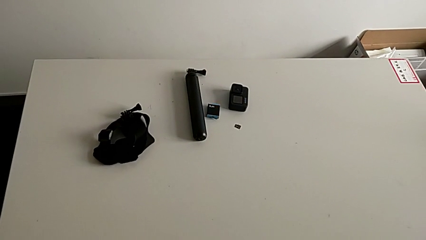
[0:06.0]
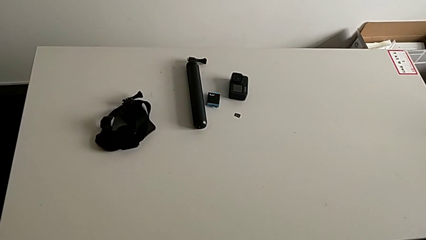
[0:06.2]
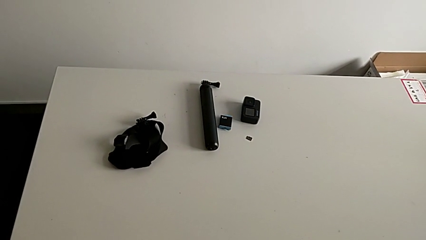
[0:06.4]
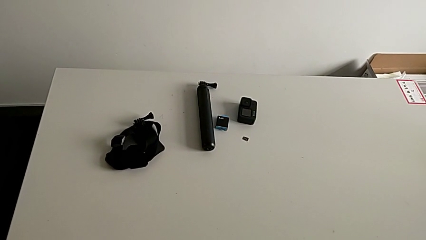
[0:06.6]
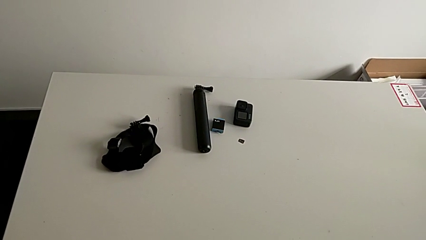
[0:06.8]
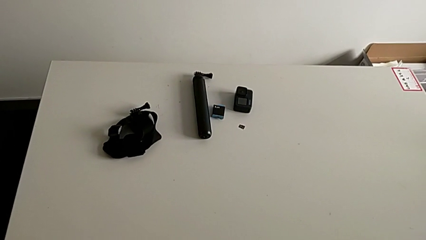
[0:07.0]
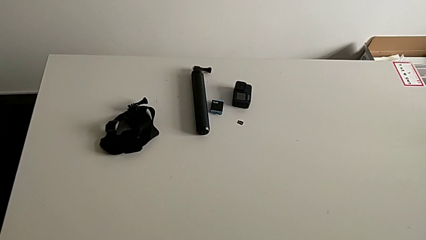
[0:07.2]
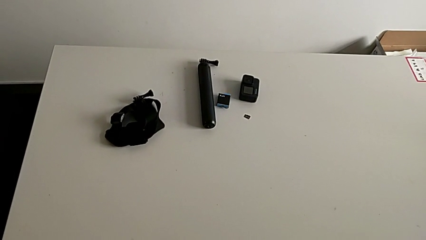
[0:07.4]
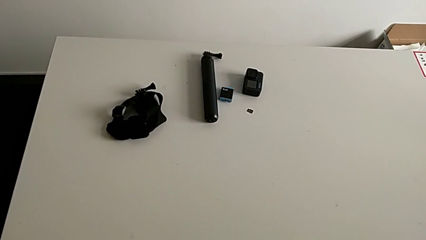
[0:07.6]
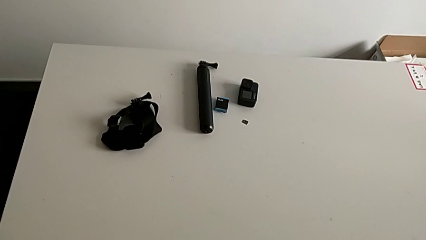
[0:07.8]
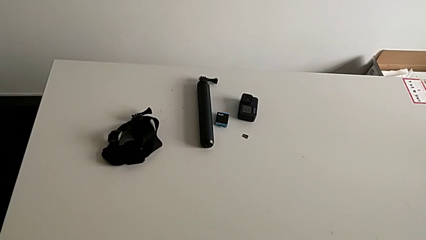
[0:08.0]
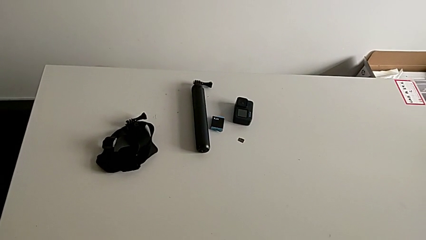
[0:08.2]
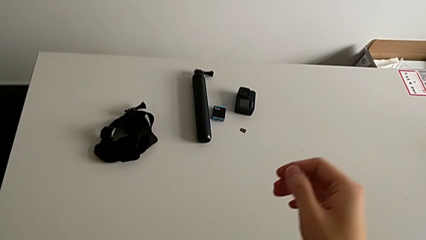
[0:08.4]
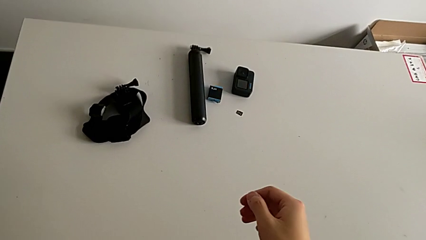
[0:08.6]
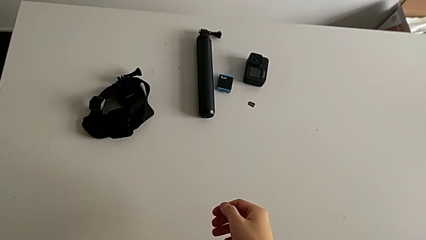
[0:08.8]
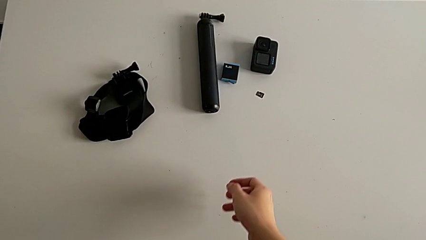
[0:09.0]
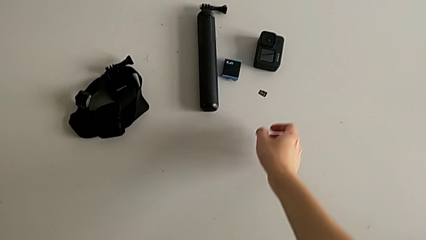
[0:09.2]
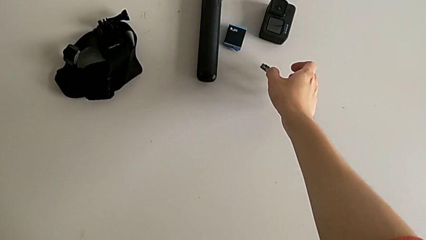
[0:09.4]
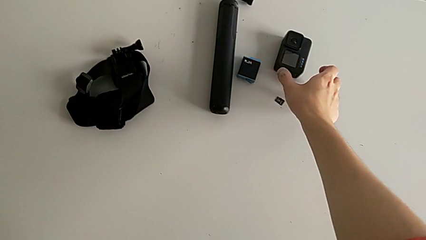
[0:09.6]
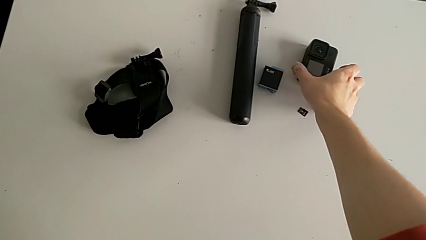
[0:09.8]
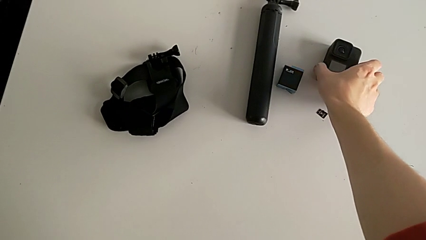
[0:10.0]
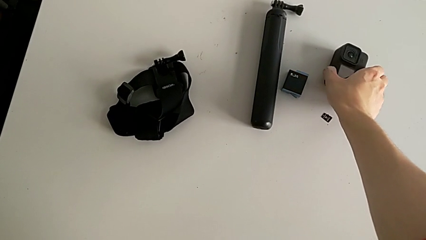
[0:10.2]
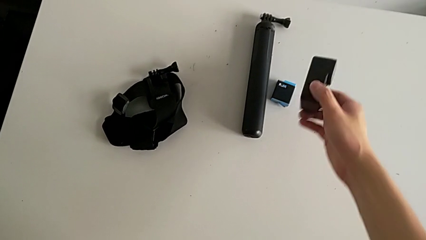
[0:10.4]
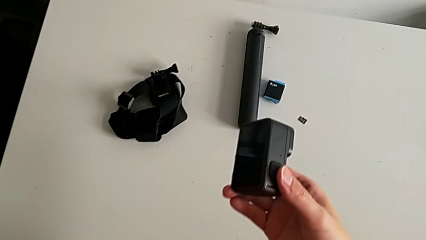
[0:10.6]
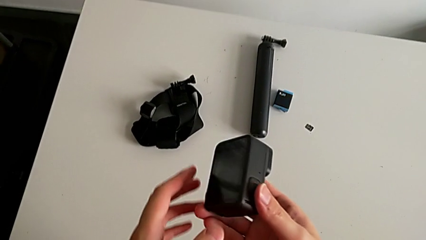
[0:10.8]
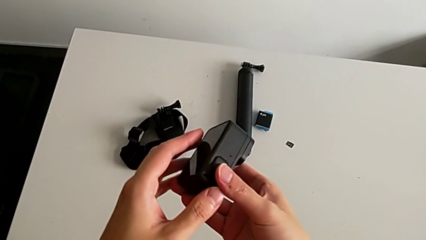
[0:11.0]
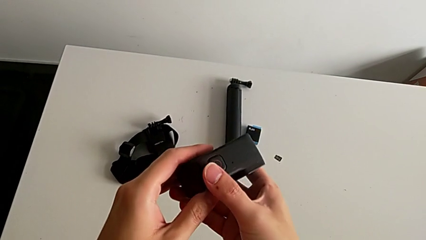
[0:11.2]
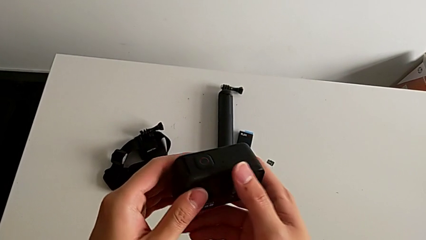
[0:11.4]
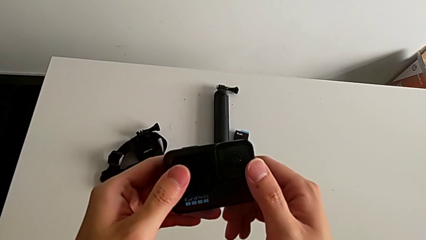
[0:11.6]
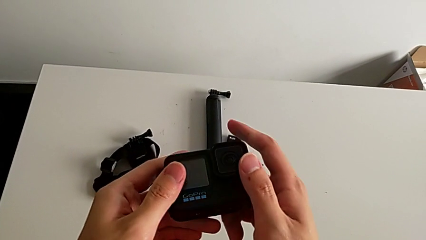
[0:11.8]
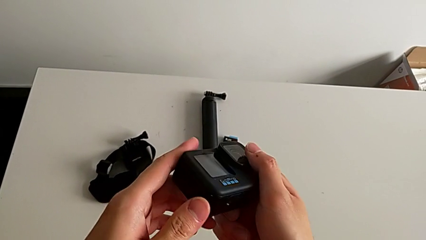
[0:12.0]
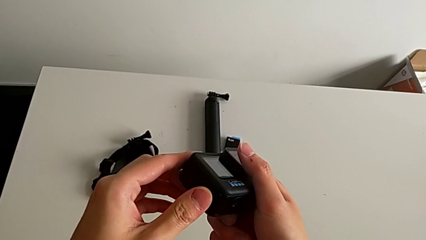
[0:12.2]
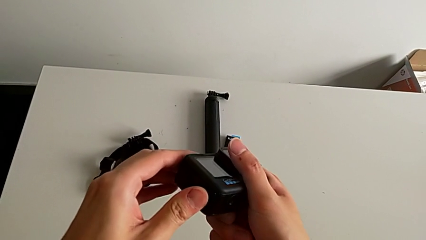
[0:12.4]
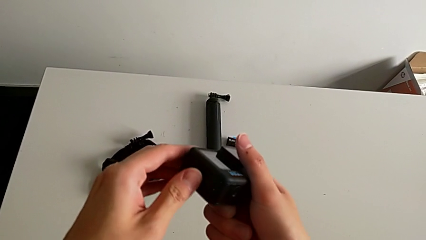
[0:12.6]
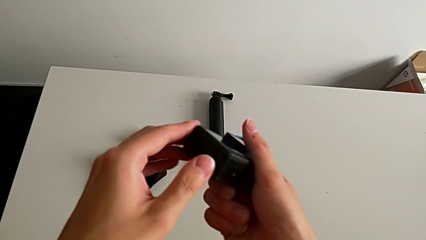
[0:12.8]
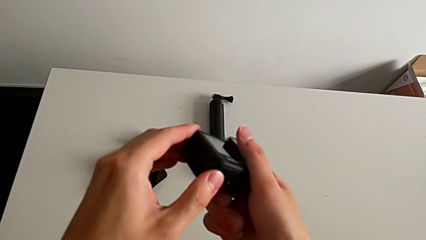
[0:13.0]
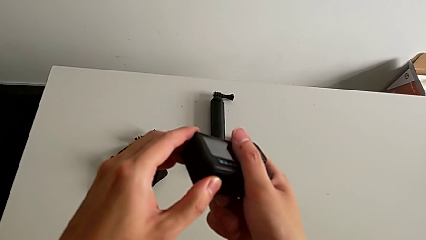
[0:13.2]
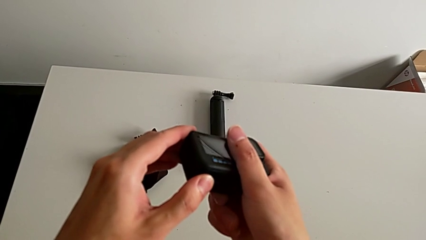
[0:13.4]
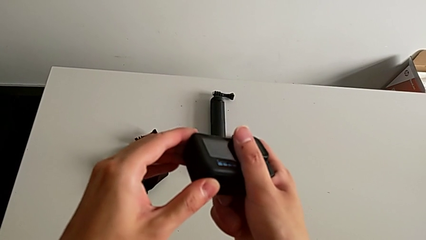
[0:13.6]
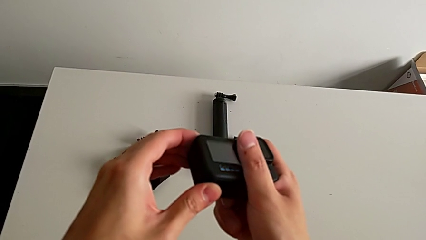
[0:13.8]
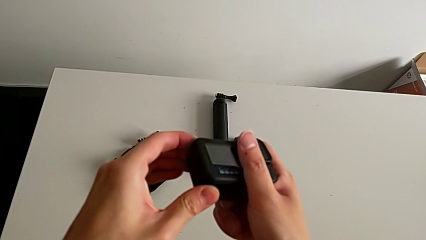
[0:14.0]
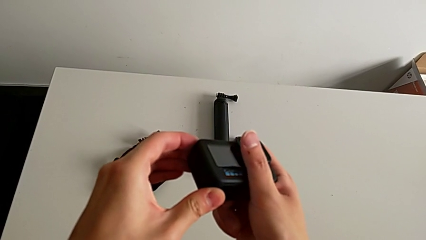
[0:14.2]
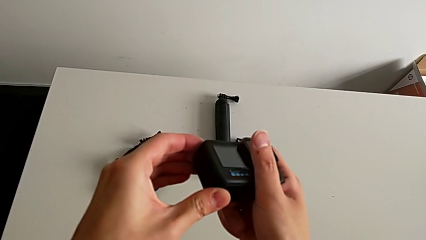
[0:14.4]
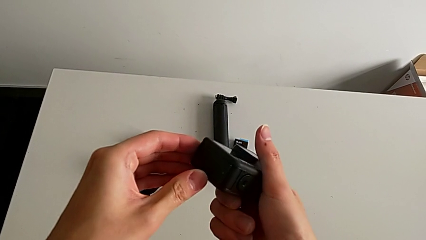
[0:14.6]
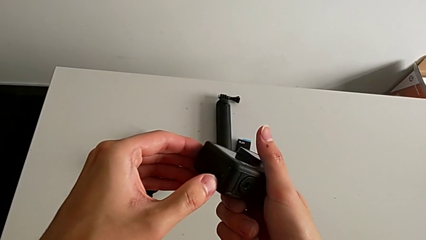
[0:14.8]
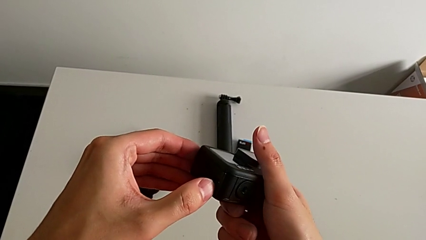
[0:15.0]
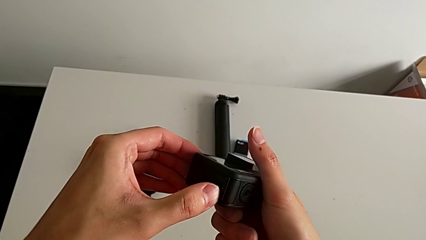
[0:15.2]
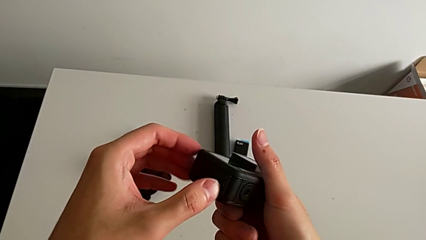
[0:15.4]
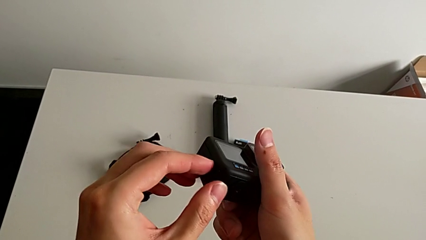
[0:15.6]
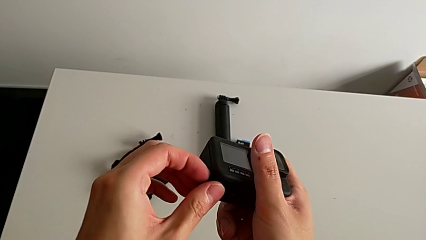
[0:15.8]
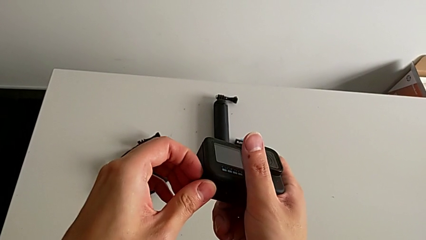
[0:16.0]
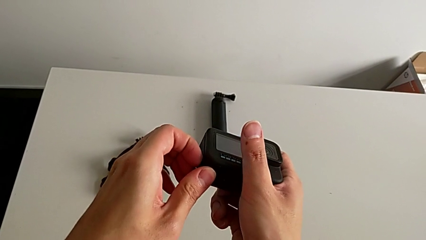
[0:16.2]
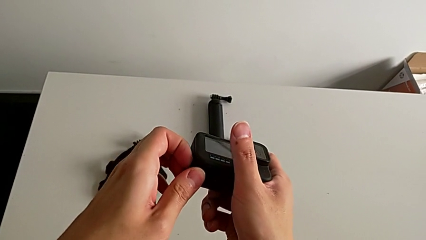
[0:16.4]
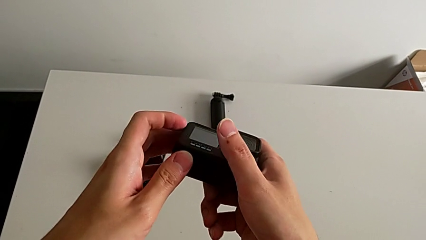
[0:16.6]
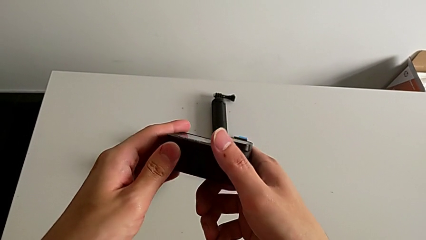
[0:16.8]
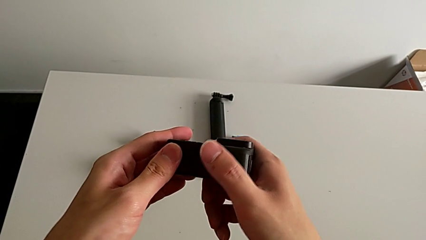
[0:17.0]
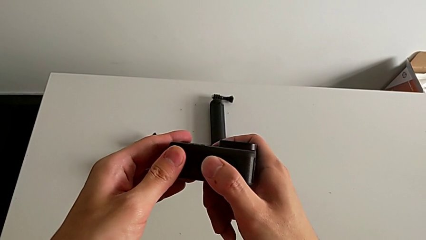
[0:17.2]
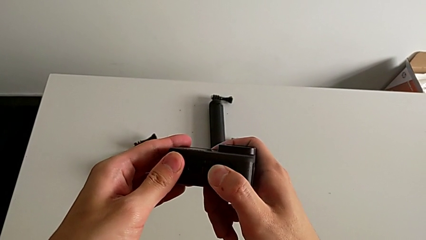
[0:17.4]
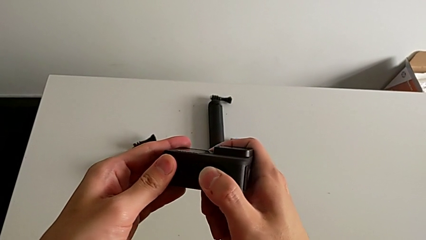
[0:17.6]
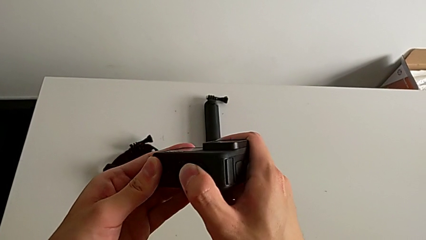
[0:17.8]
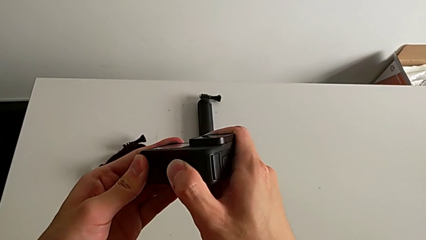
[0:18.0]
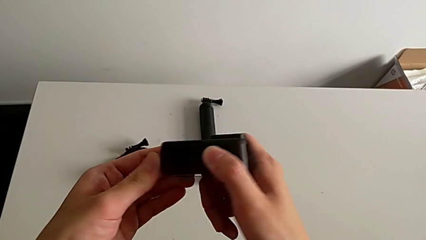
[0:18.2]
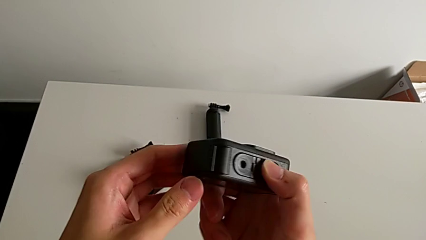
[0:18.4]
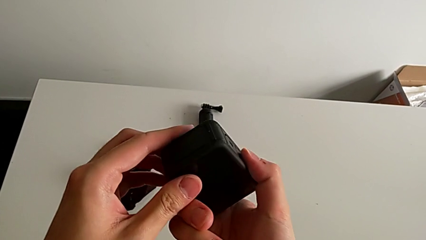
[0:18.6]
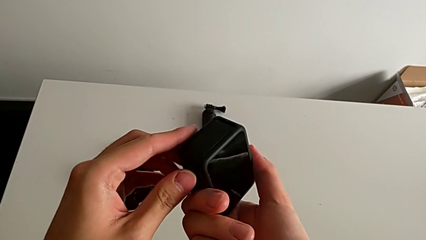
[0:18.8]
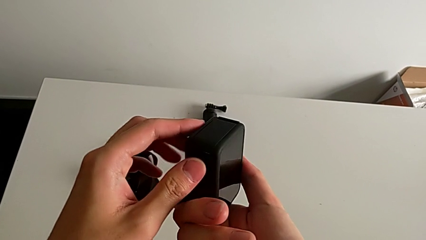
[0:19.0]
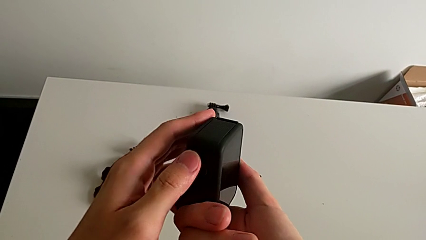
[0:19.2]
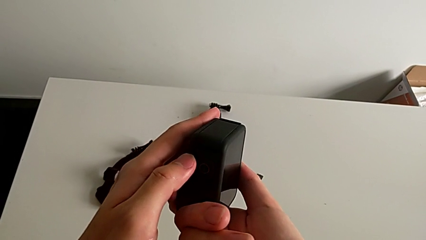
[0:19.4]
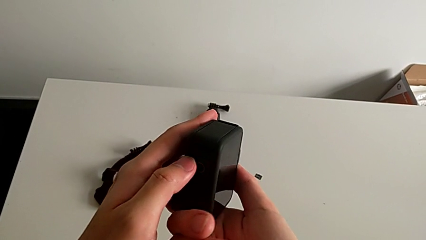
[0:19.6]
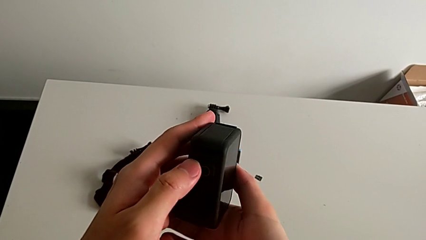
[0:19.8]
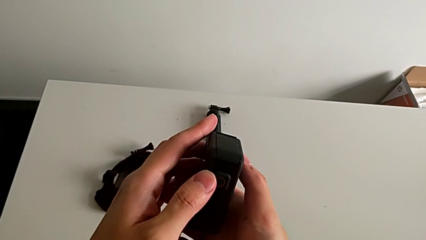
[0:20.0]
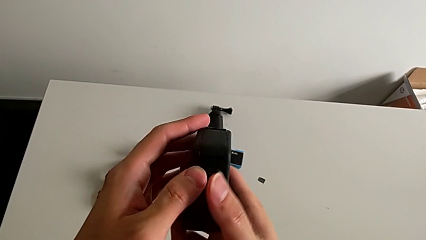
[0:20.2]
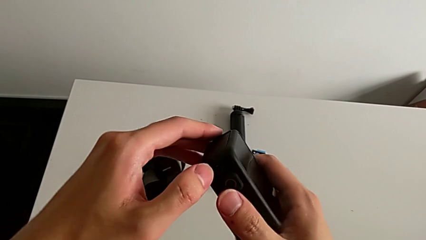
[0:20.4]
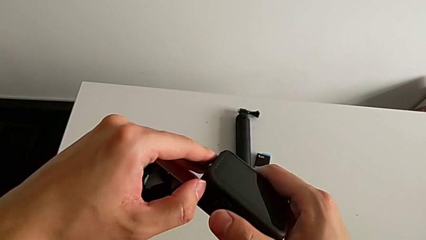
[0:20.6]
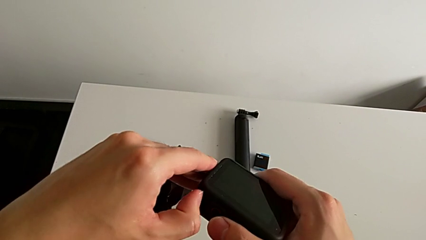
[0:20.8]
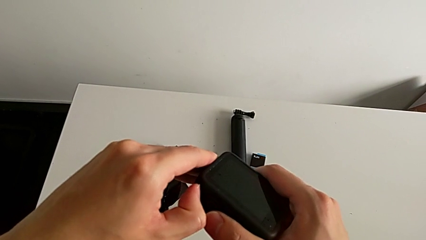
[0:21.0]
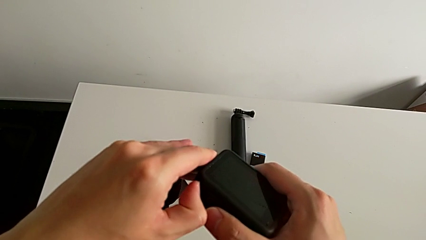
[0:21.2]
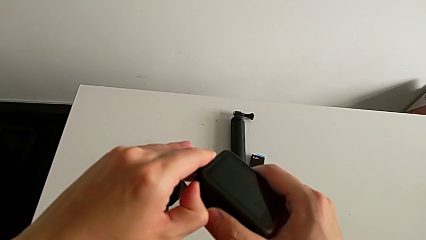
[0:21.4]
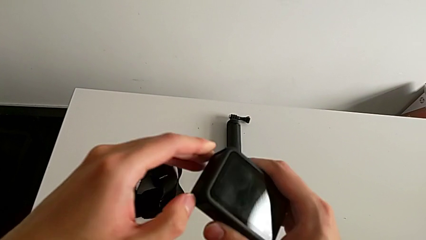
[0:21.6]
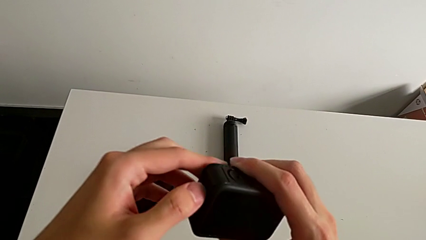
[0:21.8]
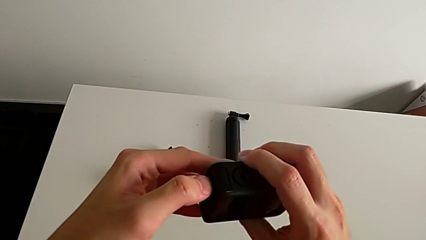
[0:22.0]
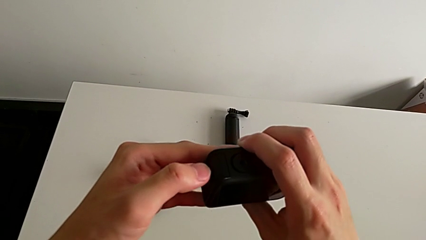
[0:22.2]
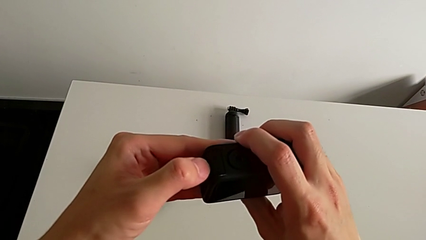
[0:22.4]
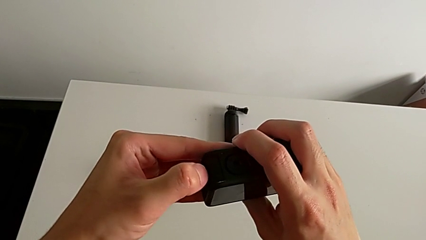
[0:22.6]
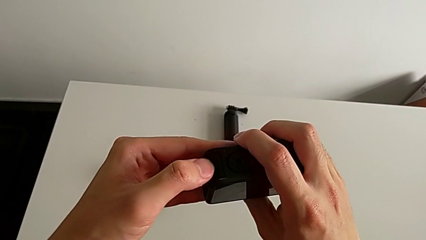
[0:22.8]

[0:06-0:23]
The camera wearer is changing the battery for the GoPro. They grab the GoPro, lift it, pull the battery door, rotate the GoPro and begin to pull the battery door.
